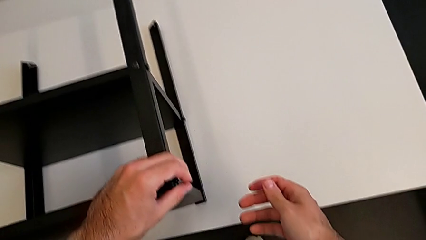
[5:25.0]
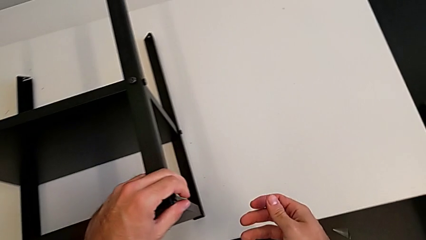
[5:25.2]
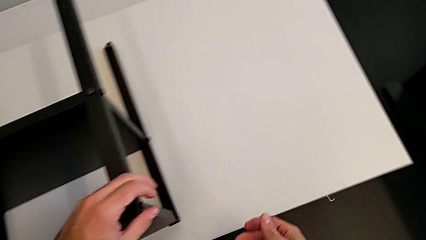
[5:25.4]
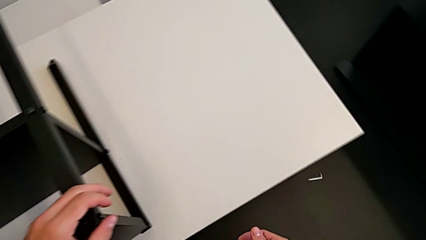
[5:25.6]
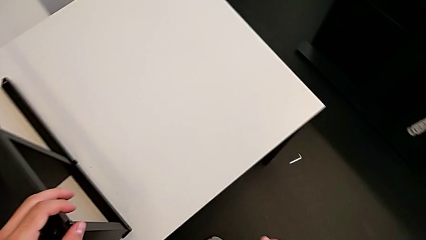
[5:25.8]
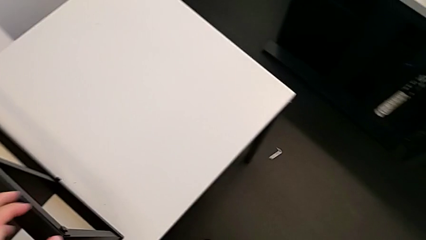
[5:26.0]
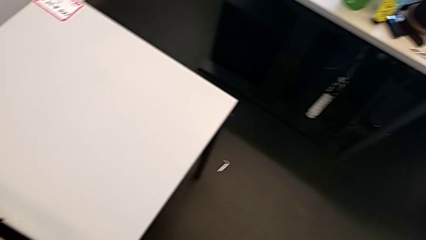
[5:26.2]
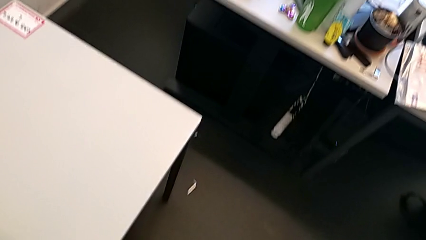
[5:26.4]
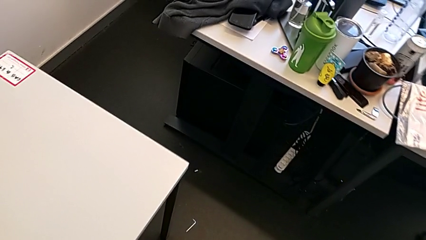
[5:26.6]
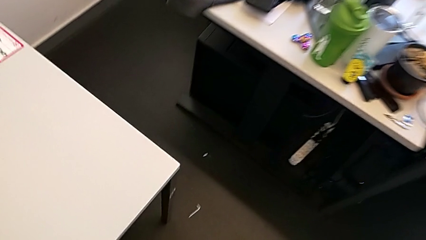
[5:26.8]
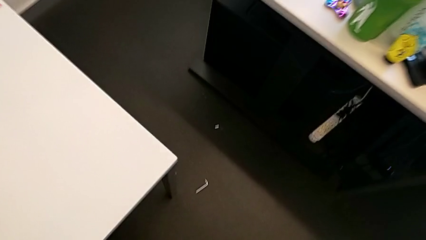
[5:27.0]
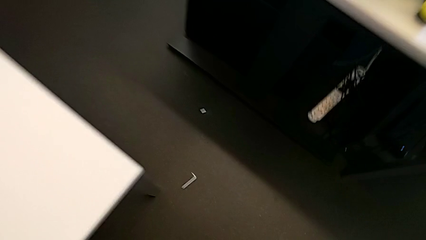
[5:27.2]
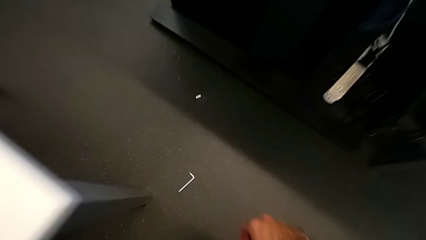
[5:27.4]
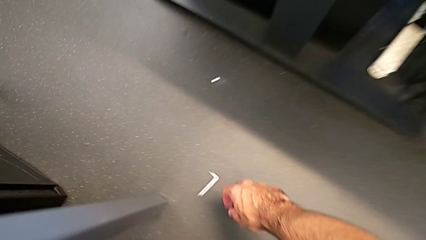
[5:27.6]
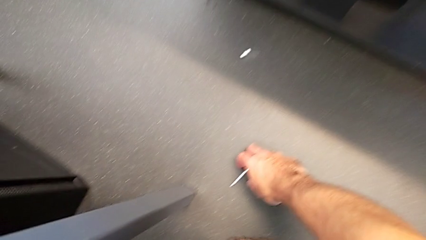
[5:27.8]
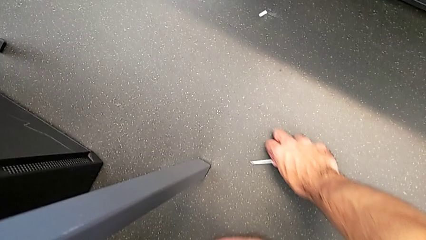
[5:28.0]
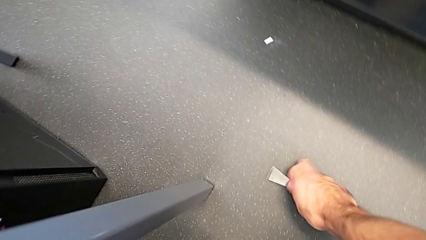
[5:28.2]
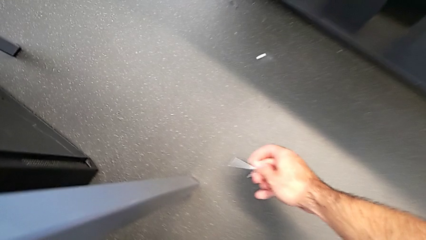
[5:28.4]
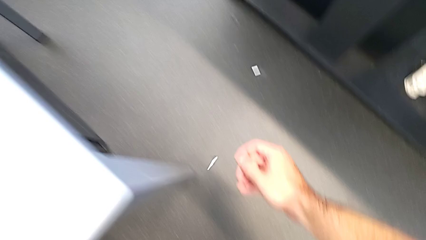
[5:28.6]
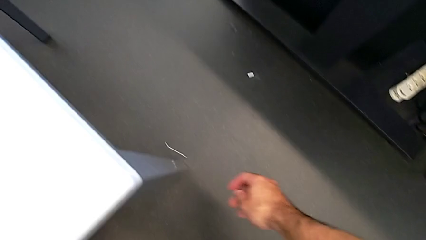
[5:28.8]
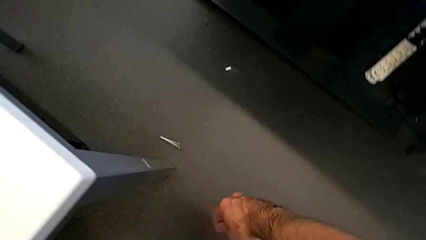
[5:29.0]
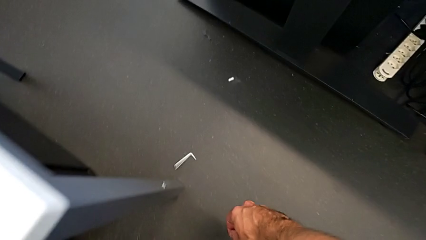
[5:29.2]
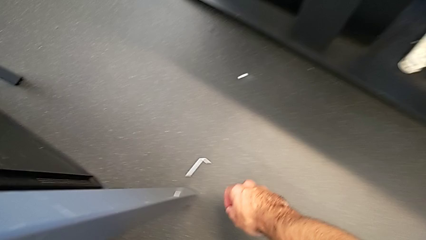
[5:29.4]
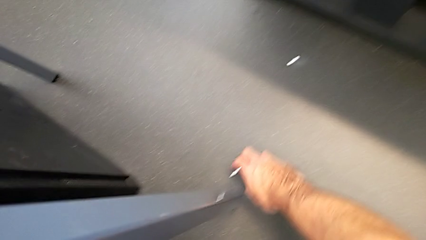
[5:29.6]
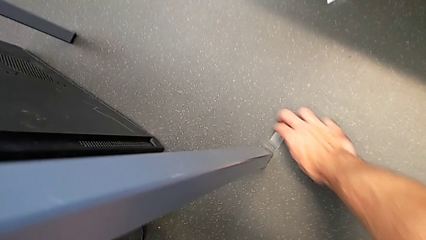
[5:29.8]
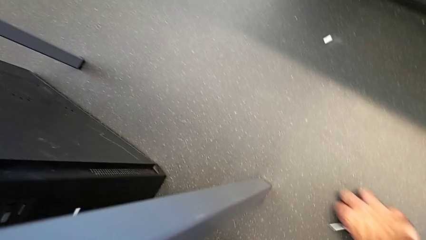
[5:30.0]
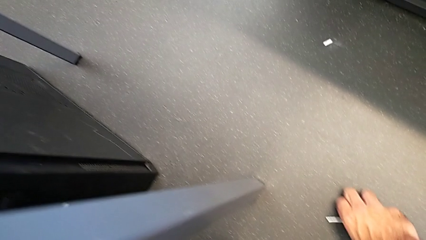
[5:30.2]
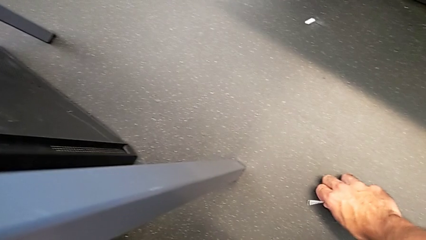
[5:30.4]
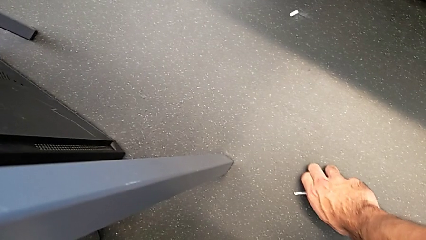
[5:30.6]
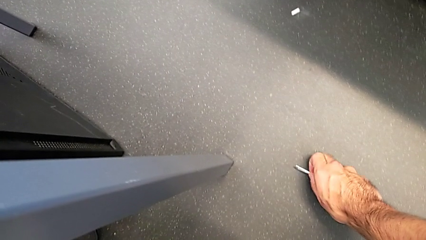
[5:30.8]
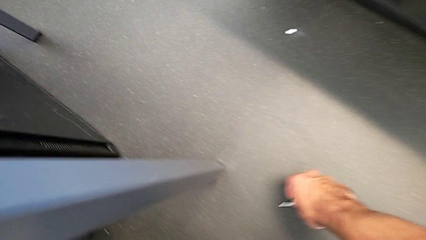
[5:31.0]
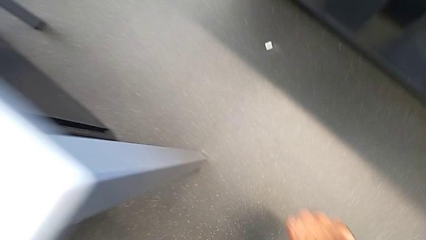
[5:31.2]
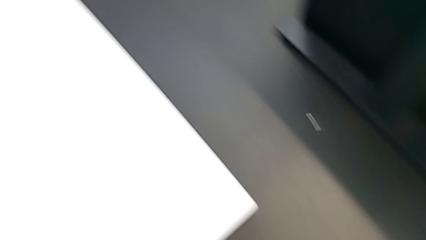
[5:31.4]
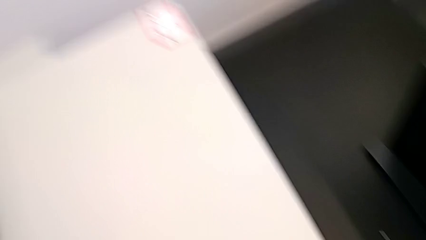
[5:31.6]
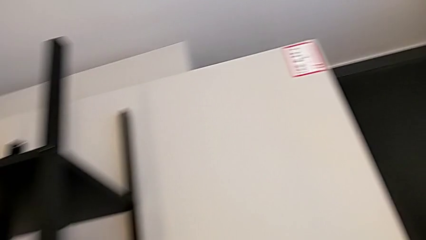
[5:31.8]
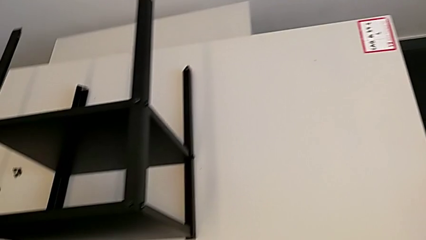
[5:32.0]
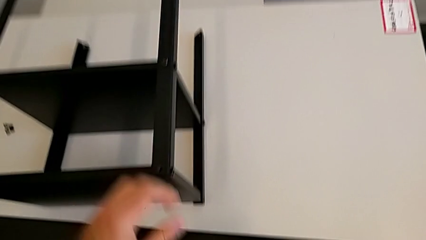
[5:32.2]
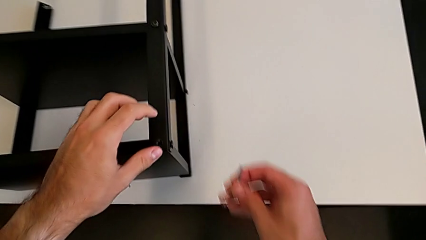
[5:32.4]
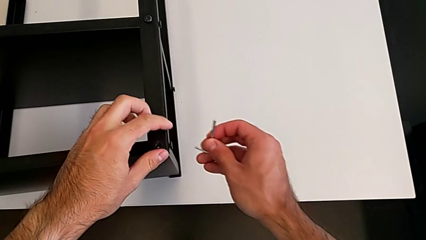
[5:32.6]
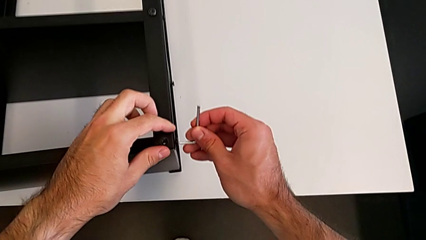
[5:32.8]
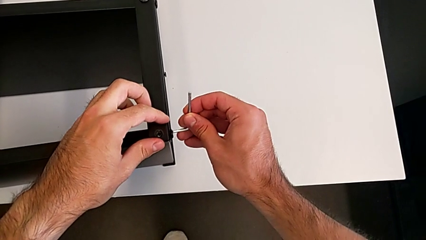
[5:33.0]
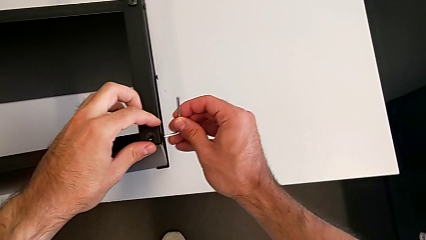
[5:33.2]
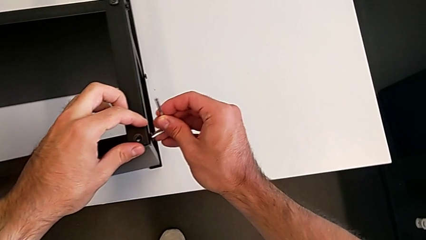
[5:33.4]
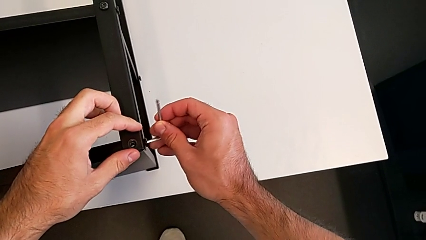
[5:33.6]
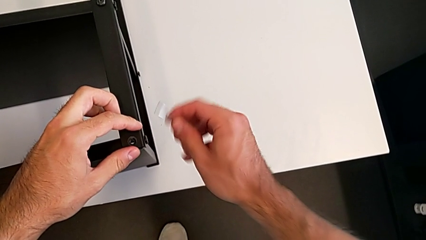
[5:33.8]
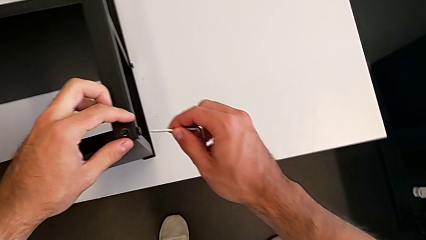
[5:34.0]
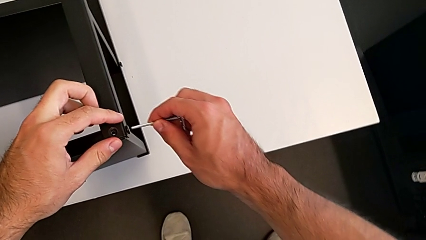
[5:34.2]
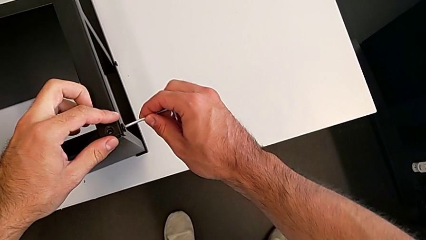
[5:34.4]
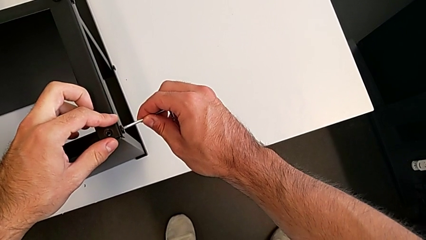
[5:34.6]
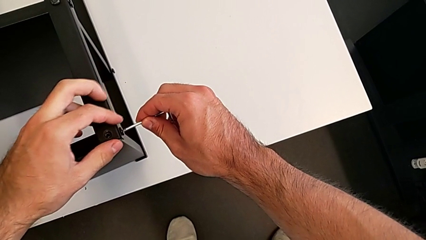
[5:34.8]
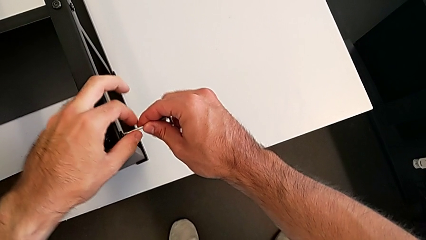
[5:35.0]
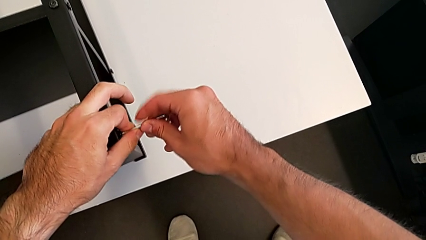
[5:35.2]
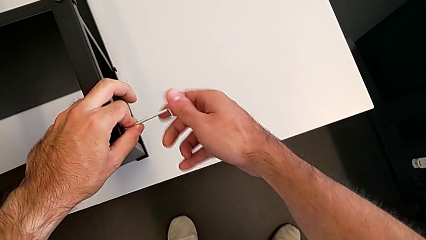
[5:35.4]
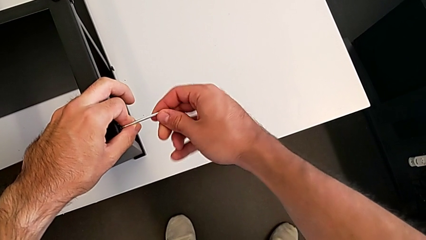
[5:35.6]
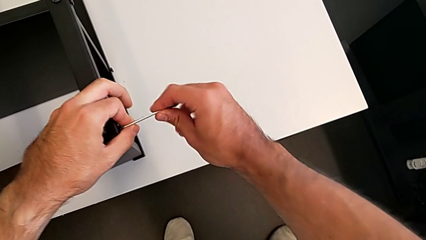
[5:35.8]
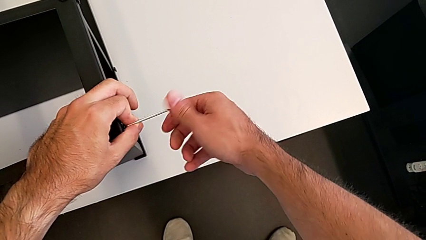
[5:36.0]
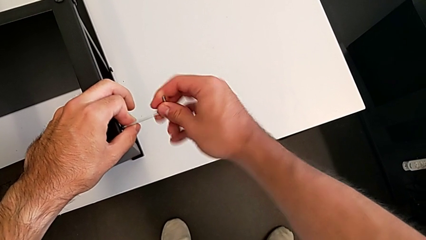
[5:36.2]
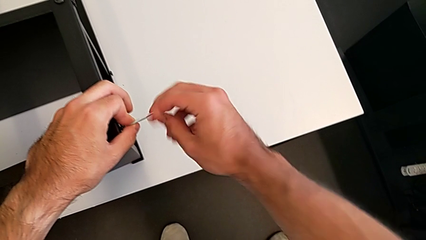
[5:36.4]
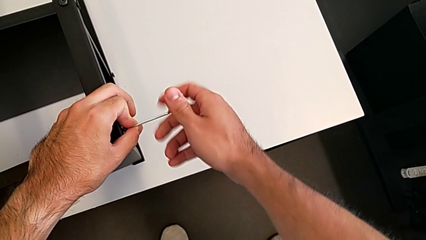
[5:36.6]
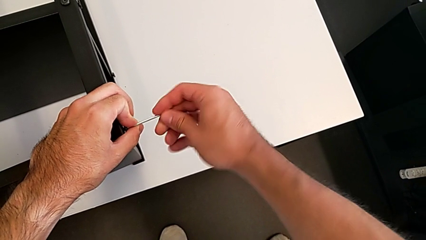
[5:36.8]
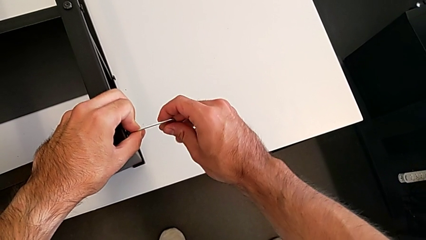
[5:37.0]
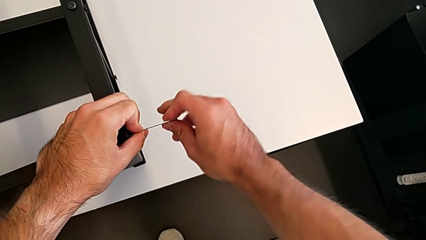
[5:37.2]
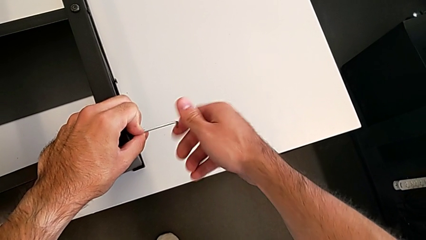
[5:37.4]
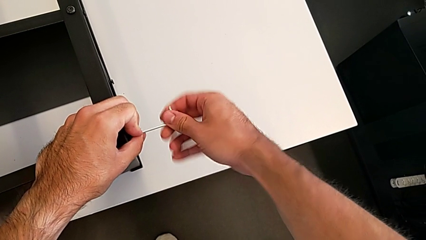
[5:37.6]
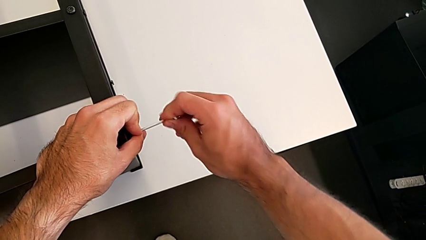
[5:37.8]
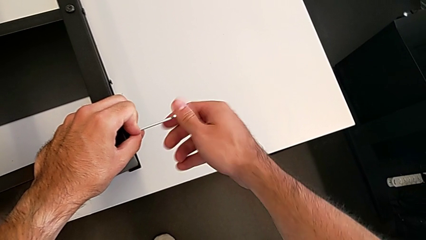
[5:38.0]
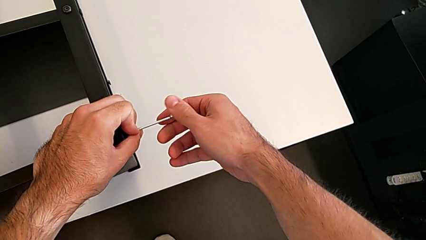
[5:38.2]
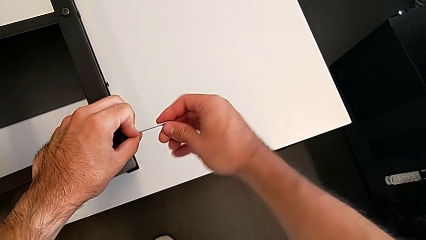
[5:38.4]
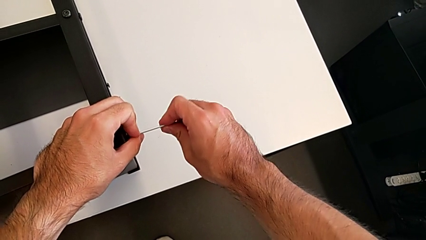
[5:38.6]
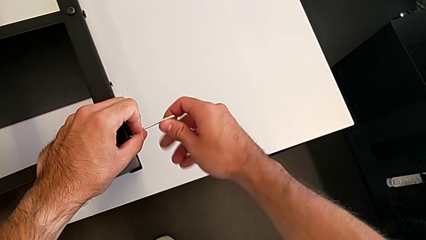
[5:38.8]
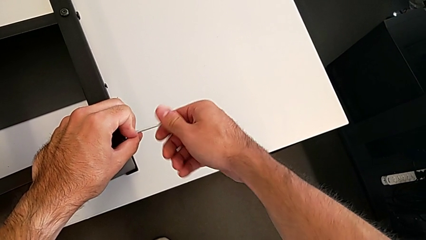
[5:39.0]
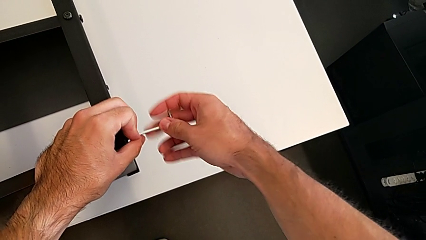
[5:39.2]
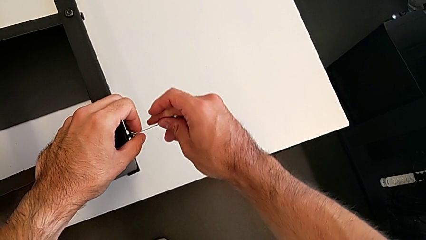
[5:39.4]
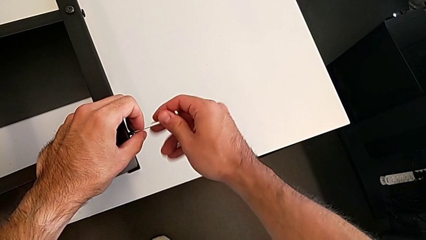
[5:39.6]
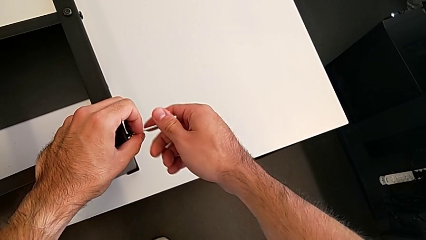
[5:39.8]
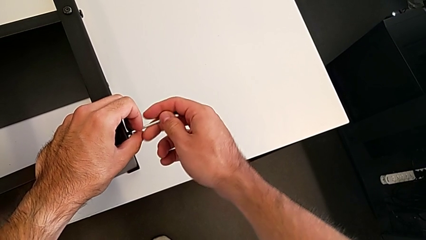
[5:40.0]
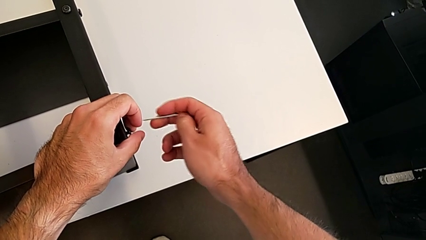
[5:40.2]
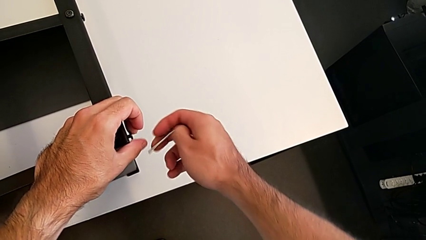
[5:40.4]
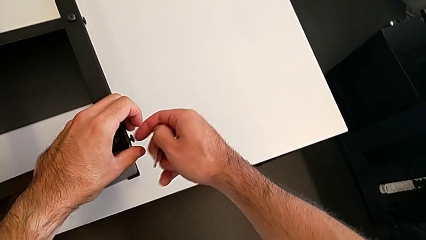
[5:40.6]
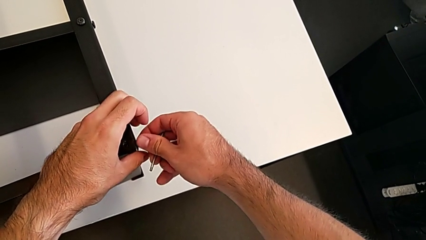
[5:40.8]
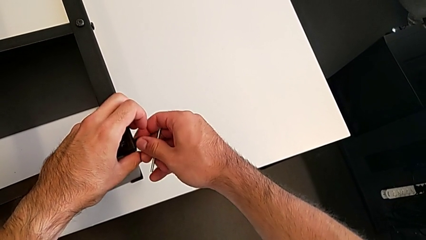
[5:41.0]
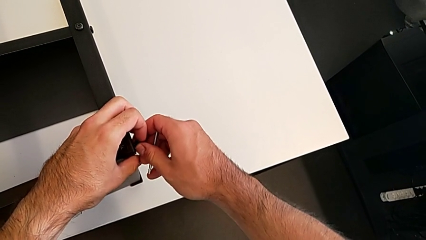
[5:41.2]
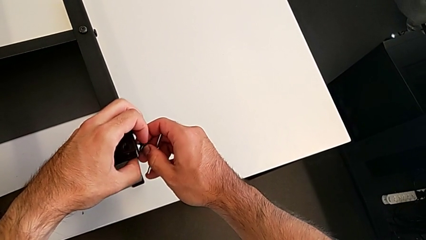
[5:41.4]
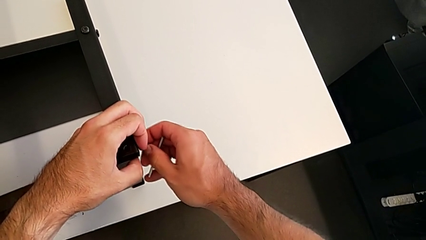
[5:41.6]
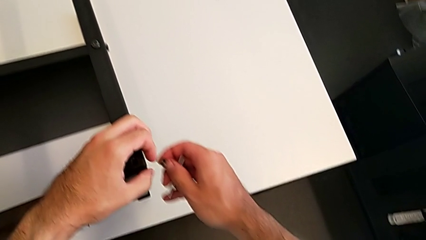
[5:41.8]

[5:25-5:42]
The camera wearer is disassembling the top shelf using an Allen key. They wrongly drop the Allen wrench, grab it, wrongly drop it, grab it, approach the hex socket head, rotate the Allen wrench, insert it, unscrew the hex socket head, withdraw the Allen wrench and disassemble the hex socket head.
